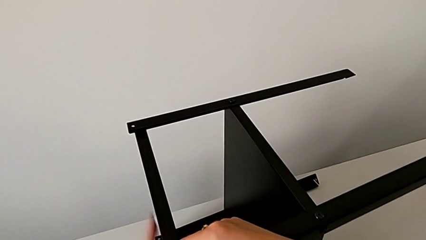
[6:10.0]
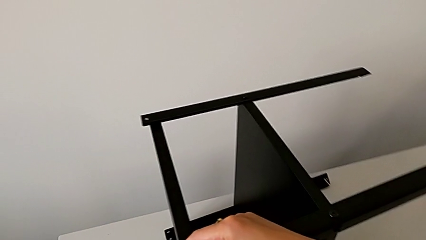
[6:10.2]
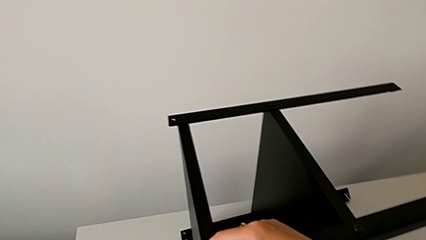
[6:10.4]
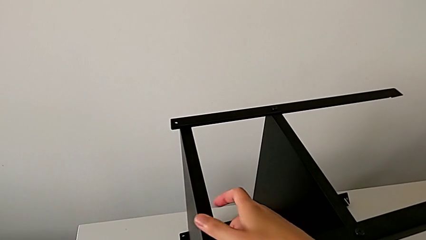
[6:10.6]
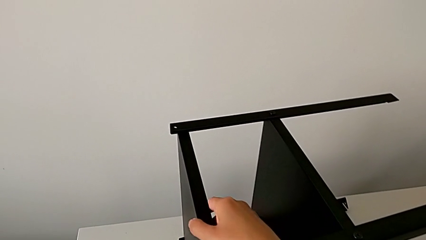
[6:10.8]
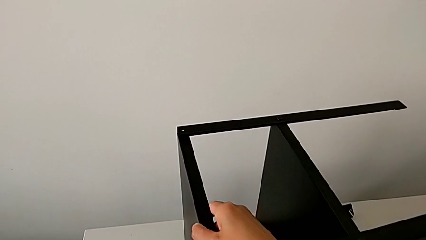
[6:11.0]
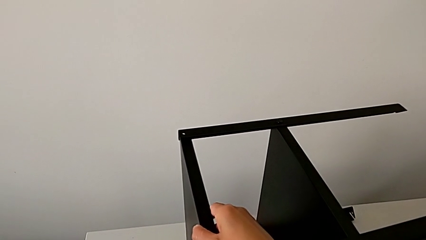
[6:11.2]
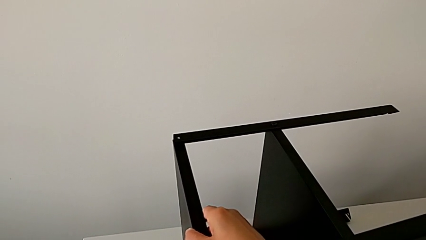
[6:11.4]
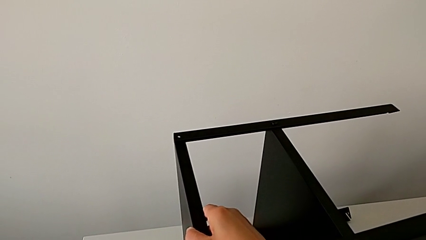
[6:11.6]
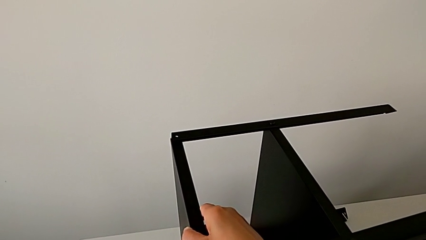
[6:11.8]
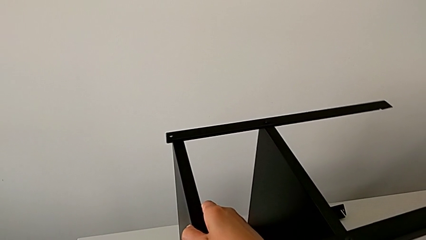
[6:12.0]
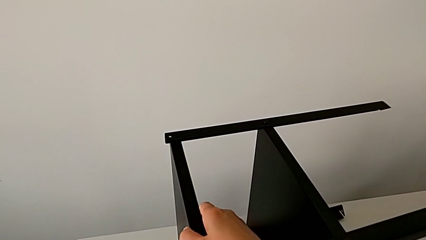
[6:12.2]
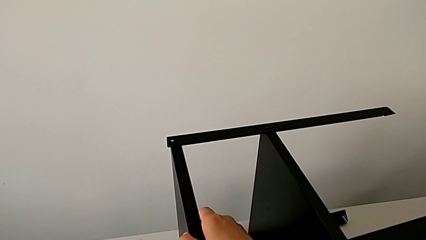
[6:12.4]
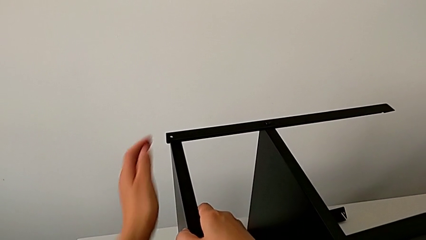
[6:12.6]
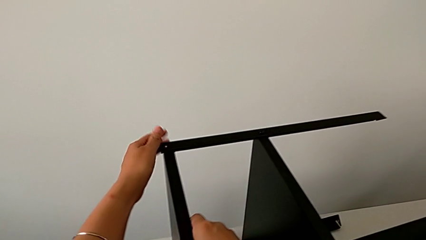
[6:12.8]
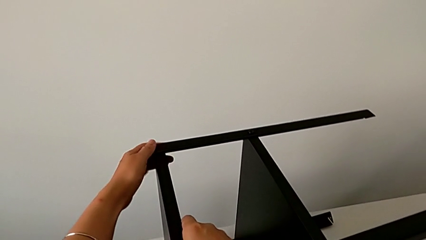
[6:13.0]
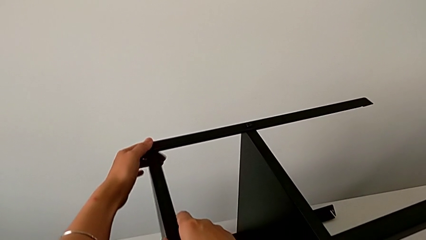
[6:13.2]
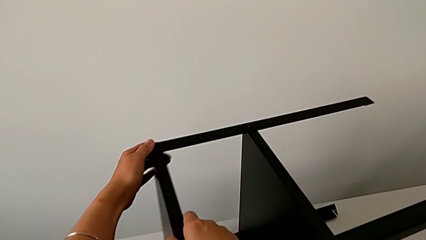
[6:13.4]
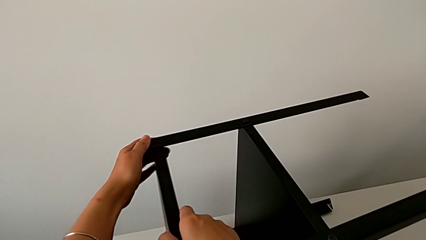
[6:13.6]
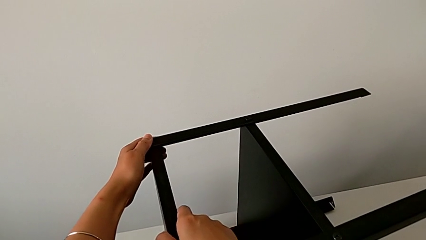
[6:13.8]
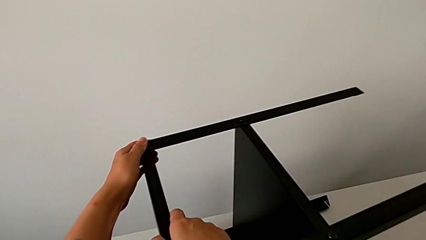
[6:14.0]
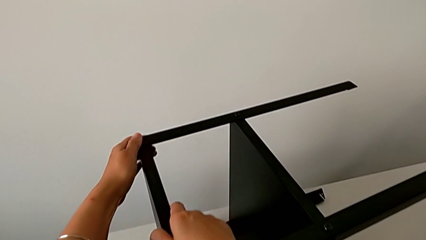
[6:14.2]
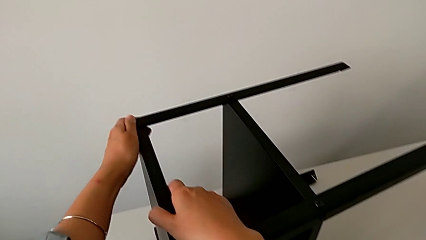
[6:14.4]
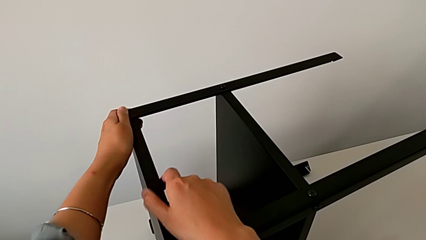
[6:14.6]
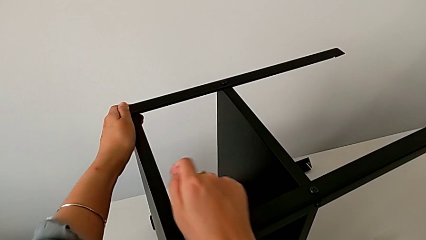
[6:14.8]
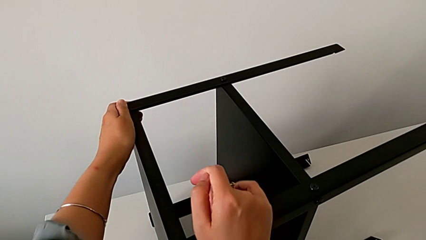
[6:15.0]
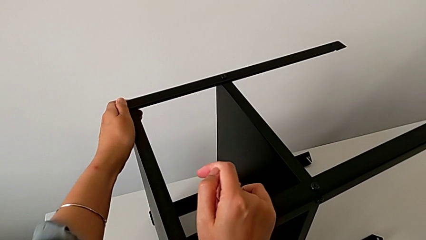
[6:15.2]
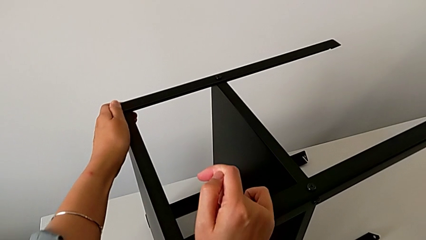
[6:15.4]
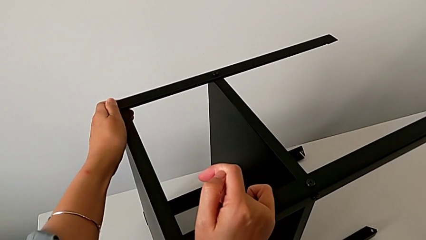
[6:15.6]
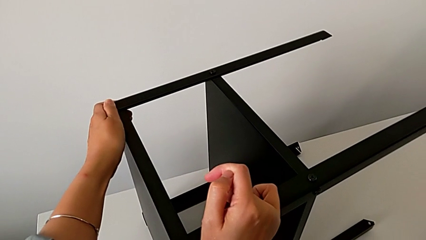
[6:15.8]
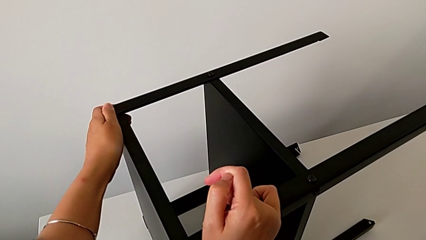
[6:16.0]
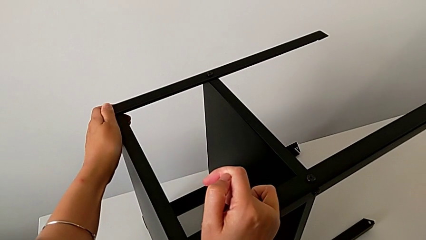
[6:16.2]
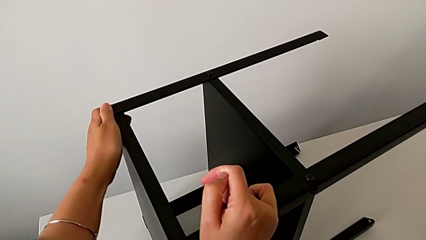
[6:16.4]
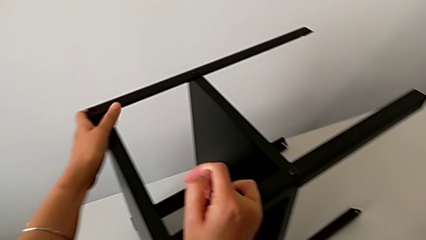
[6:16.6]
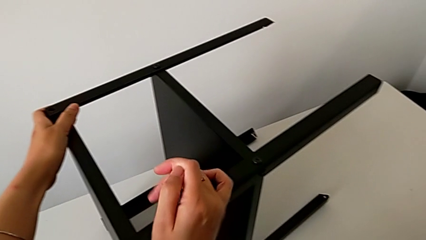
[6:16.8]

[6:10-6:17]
The camera wearer is assembling the top shelf of the table. They keep aligning the top tray and hold the nightstand.

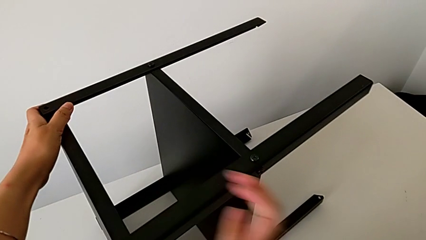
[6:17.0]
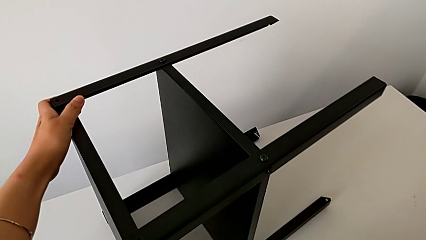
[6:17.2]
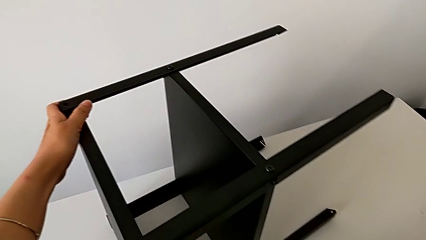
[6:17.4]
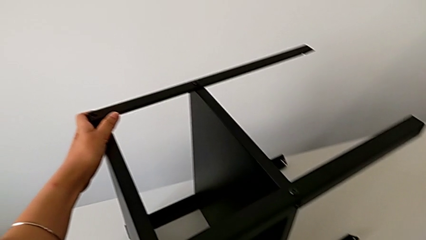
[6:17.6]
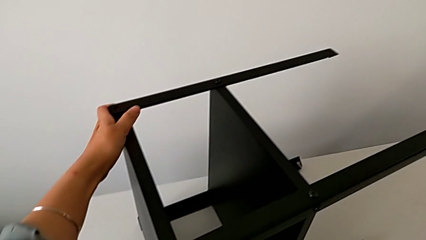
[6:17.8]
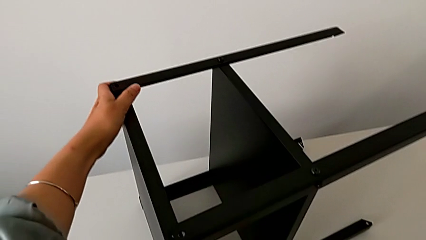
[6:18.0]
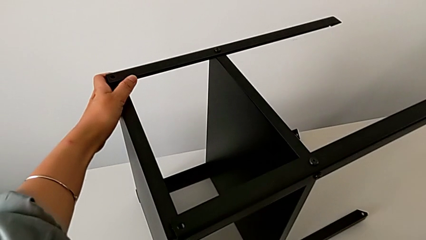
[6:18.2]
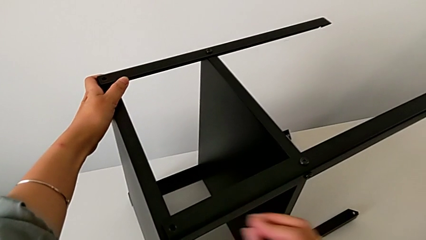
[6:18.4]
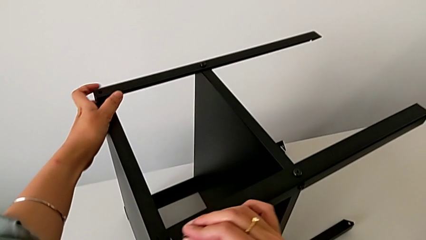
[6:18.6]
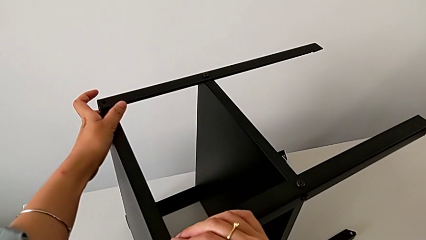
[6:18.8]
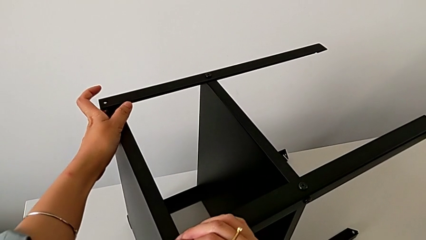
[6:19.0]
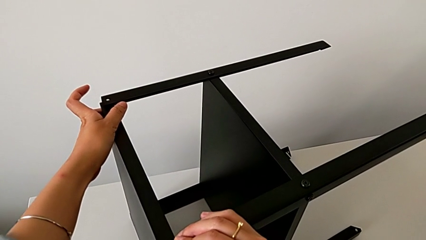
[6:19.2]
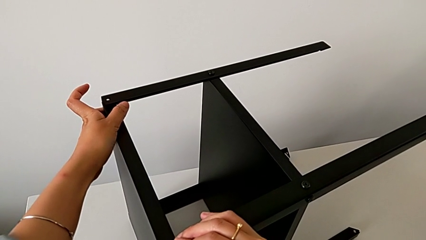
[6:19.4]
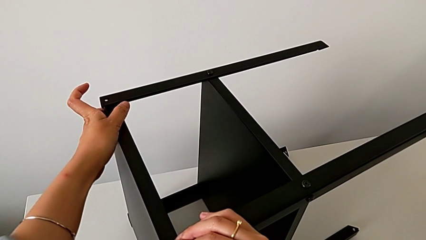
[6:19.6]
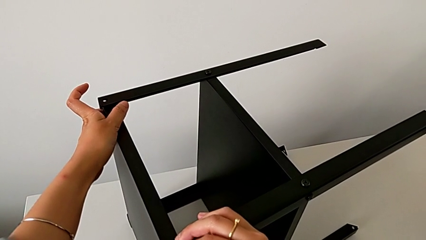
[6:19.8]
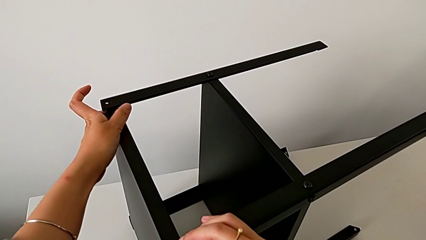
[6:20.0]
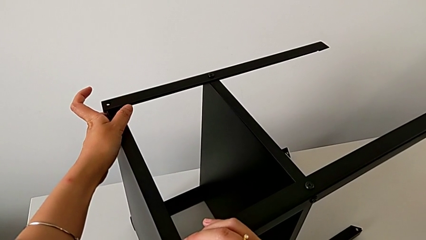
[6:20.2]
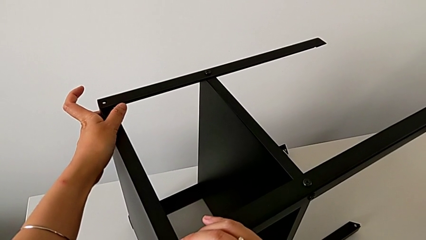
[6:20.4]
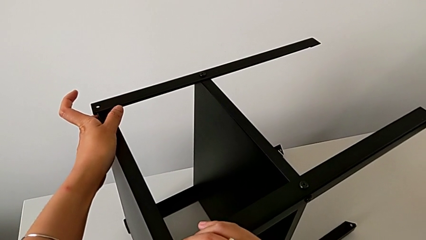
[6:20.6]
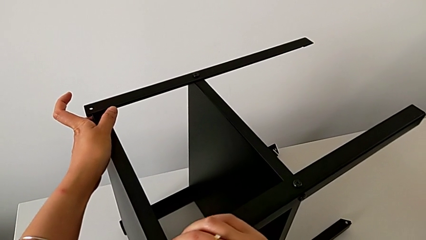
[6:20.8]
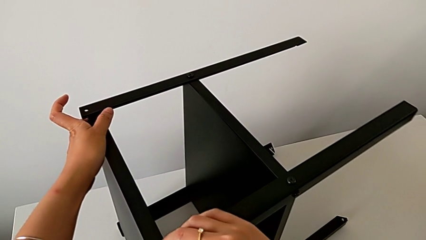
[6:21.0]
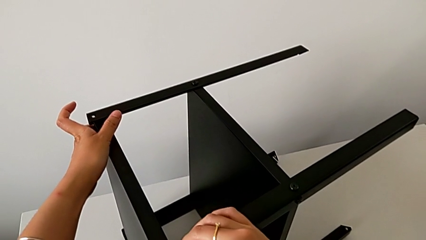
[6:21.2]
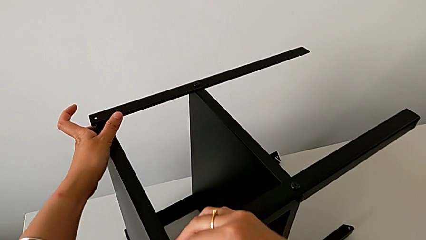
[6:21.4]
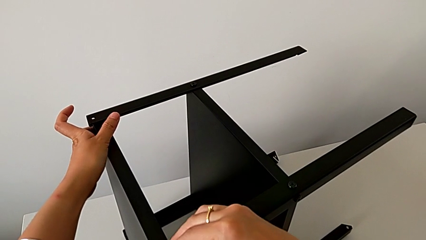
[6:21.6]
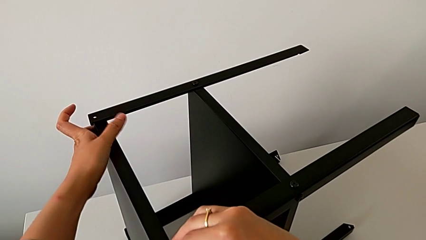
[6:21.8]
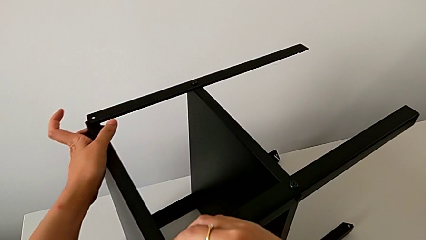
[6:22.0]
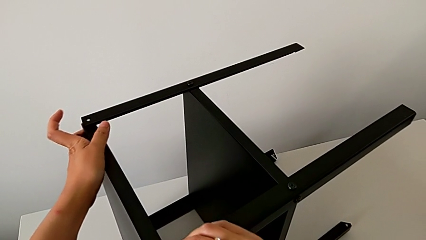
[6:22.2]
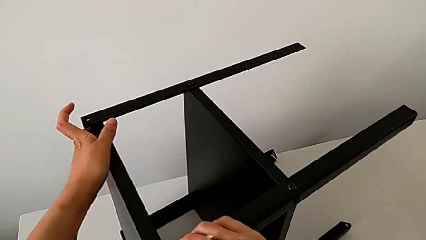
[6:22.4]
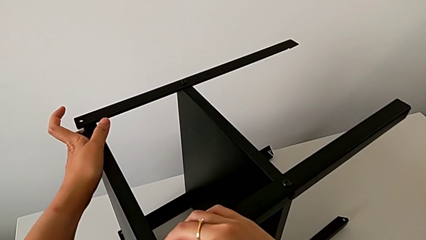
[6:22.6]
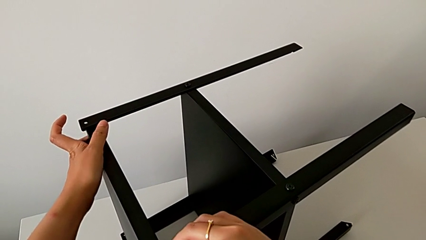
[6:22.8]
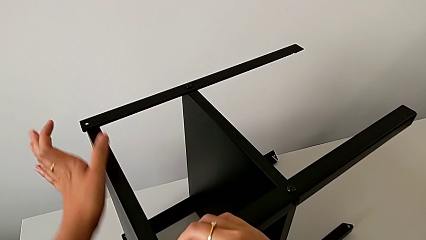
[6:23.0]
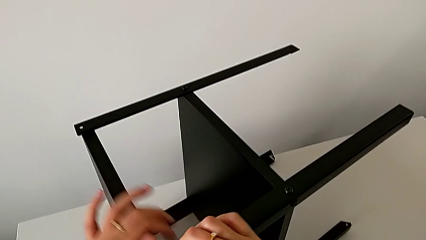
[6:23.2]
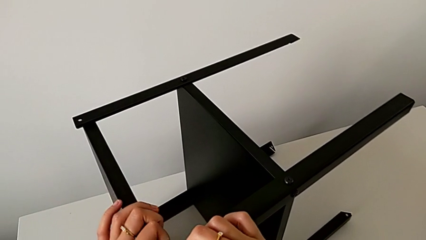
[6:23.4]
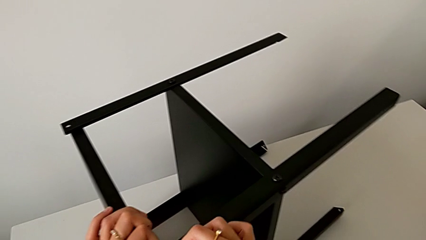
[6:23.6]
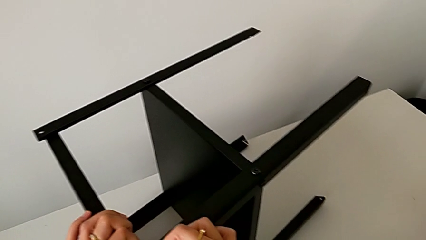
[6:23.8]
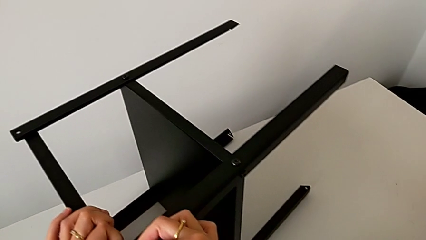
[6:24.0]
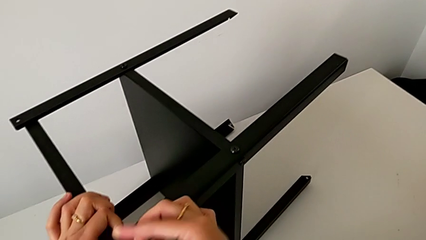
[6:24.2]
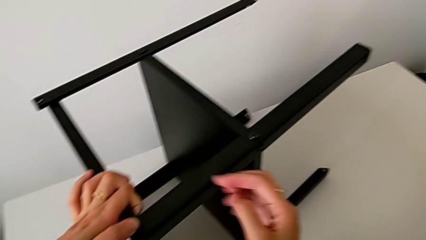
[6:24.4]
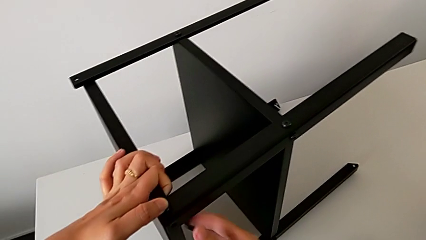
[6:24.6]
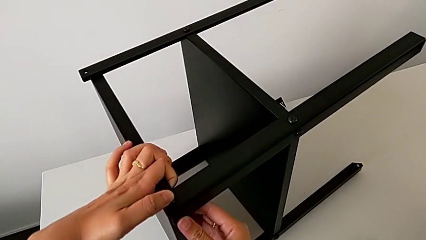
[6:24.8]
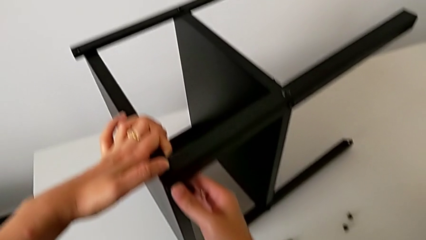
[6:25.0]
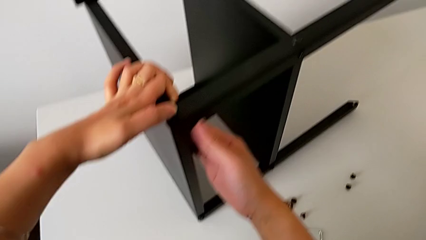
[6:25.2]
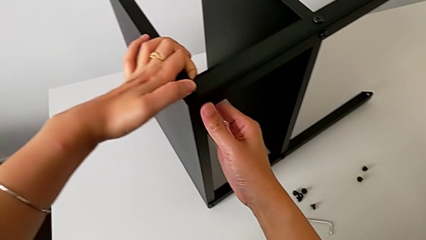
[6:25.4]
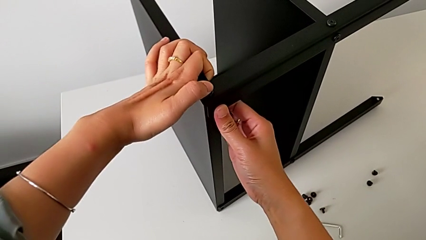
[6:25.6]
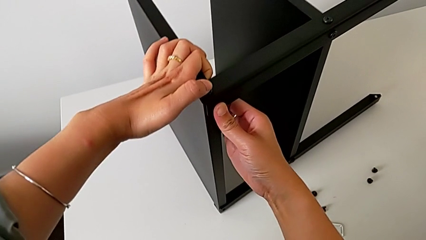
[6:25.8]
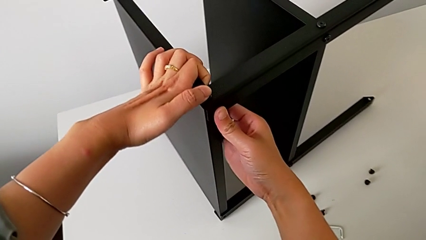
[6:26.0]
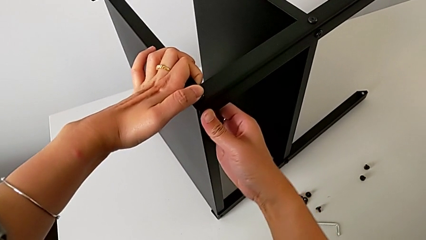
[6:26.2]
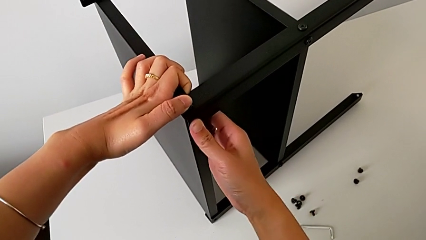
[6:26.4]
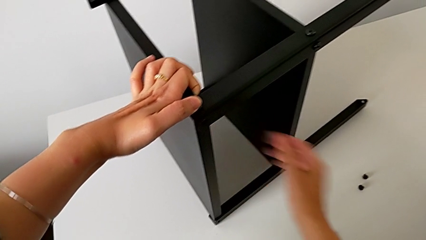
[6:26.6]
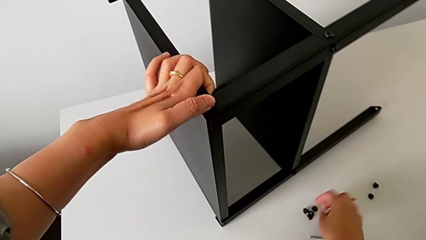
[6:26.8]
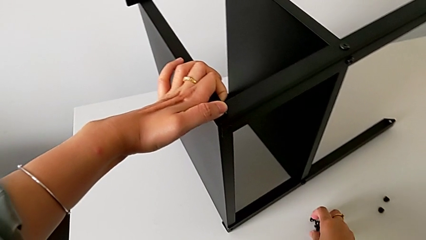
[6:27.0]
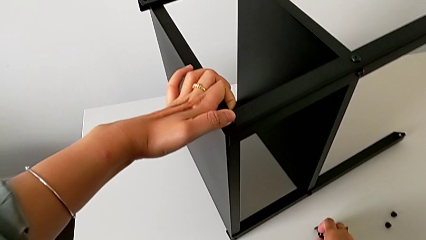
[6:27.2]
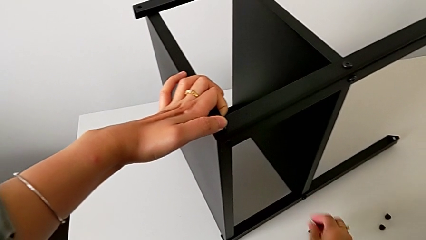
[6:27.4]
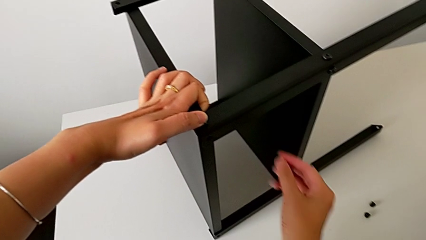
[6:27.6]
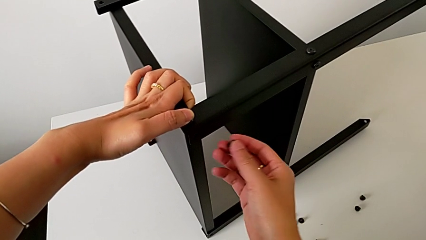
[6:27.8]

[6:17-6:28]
The camera wearer is assembling the first leg on to the top tray. They approach the hex socket head, grab it, approach the top tray, insert the hex socket head, screw it with the right hand, hold it with the left hand, align the top tray, approach the hex socket head and grab it.
